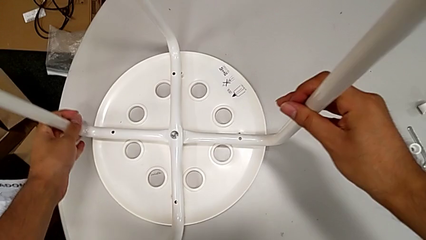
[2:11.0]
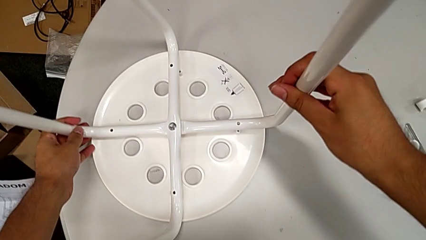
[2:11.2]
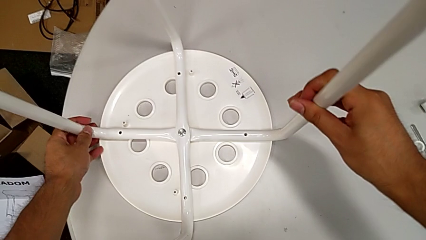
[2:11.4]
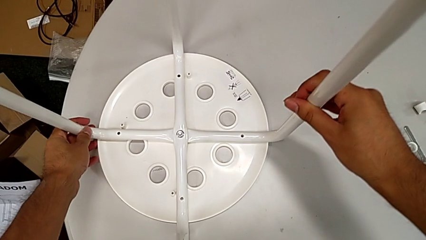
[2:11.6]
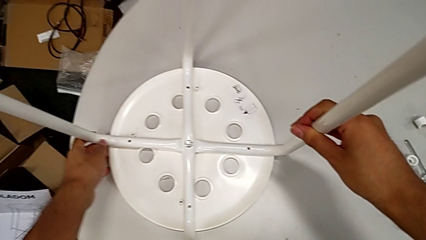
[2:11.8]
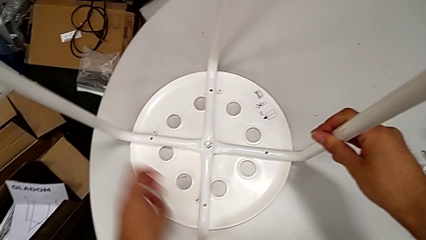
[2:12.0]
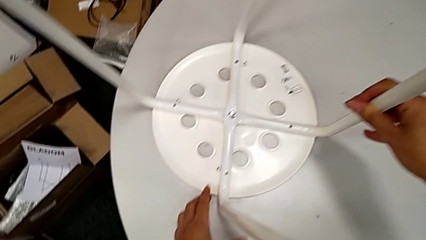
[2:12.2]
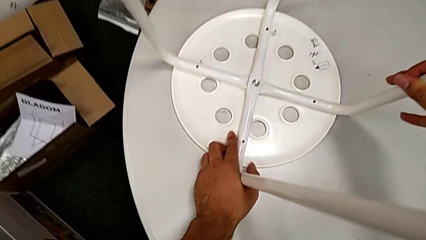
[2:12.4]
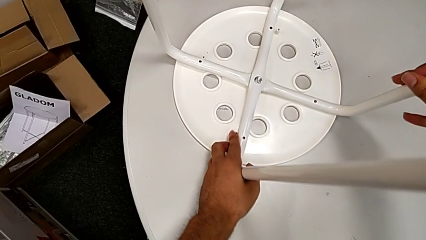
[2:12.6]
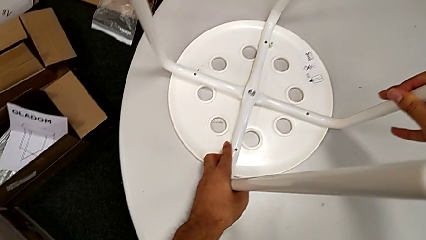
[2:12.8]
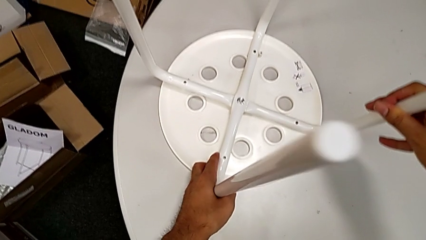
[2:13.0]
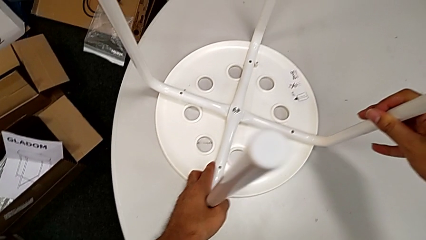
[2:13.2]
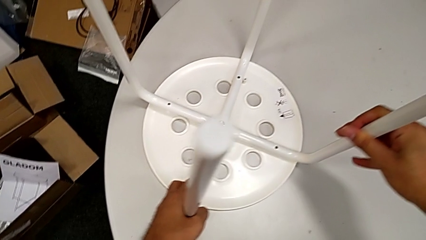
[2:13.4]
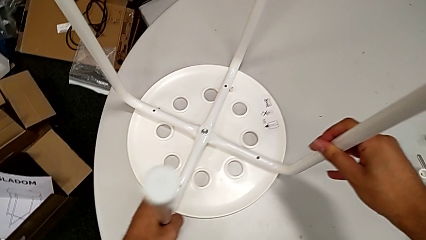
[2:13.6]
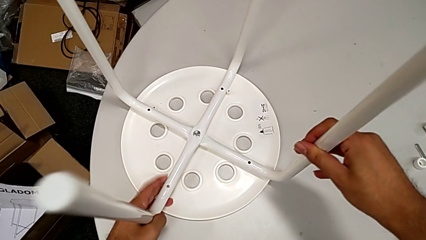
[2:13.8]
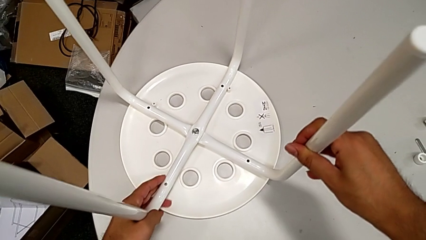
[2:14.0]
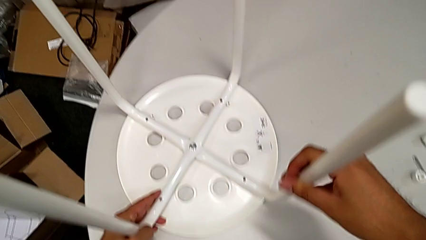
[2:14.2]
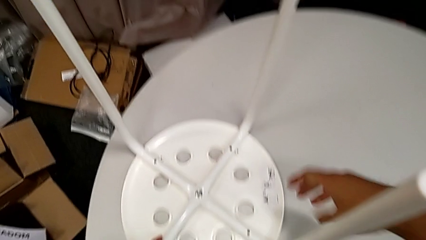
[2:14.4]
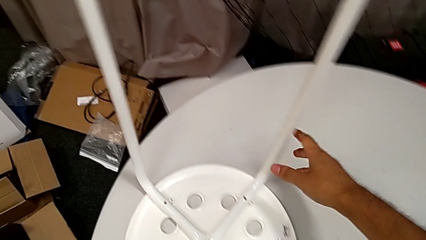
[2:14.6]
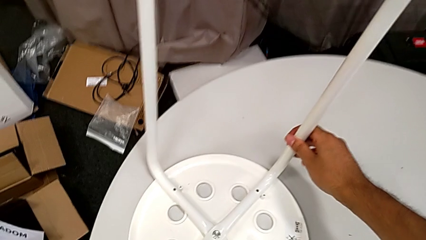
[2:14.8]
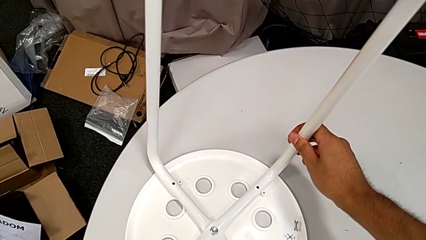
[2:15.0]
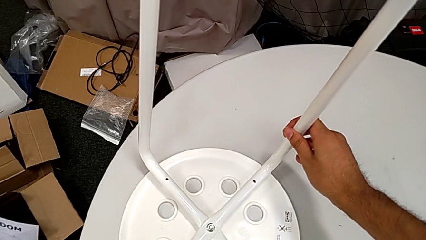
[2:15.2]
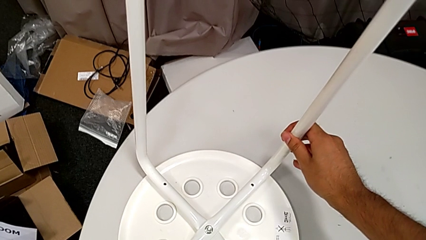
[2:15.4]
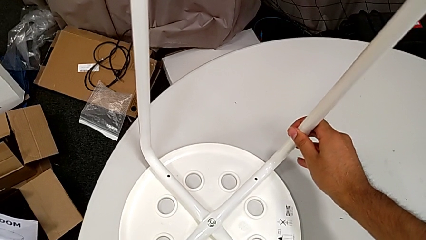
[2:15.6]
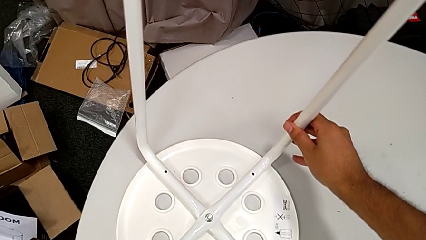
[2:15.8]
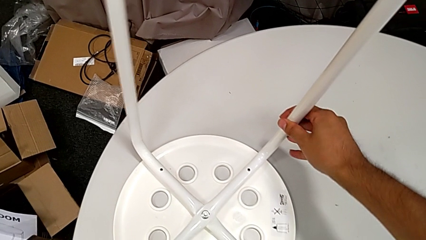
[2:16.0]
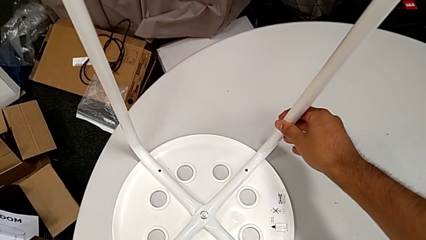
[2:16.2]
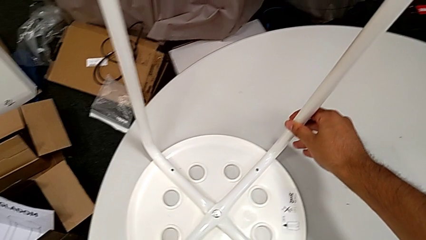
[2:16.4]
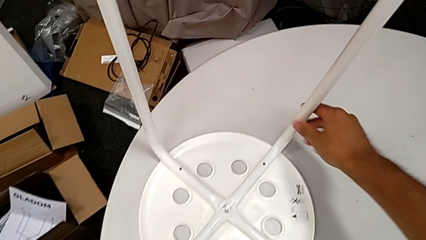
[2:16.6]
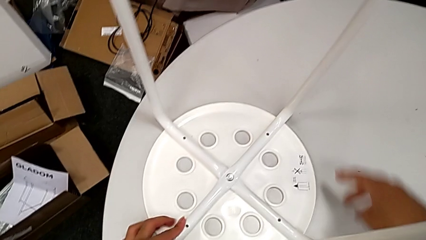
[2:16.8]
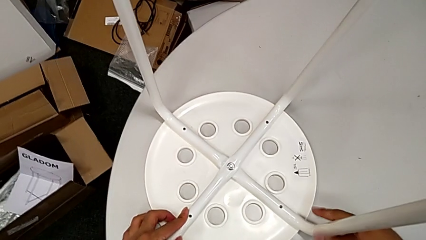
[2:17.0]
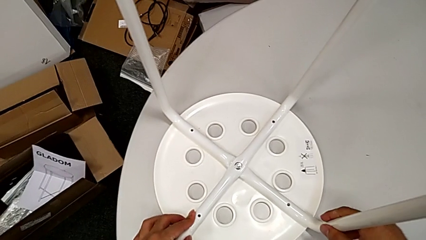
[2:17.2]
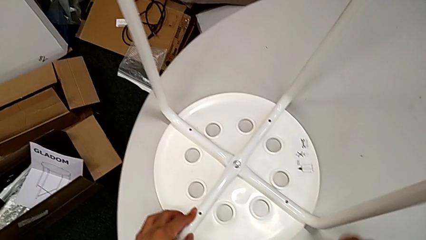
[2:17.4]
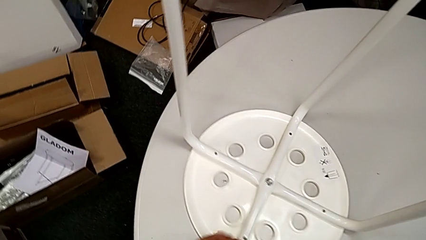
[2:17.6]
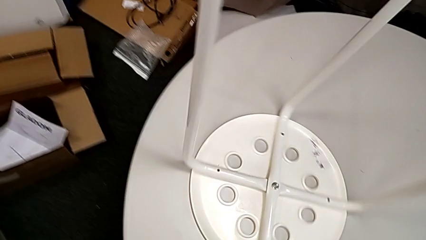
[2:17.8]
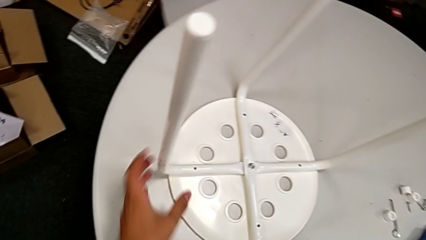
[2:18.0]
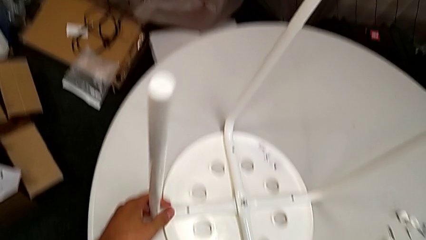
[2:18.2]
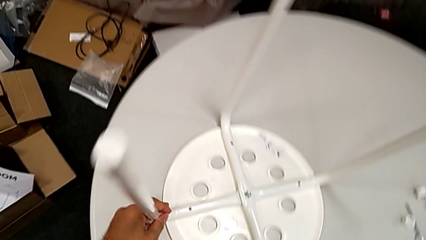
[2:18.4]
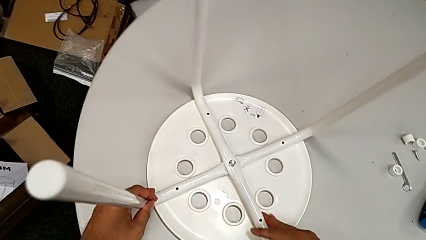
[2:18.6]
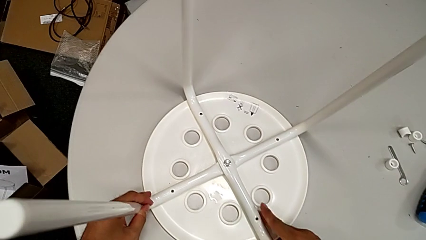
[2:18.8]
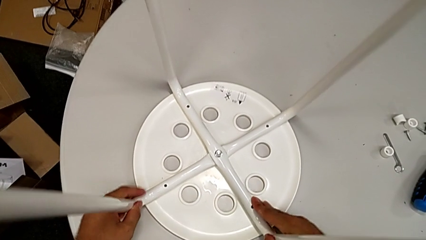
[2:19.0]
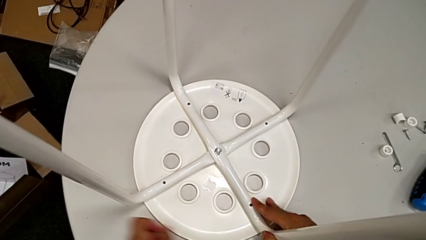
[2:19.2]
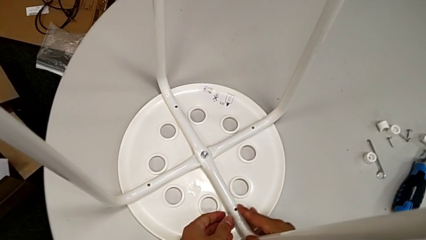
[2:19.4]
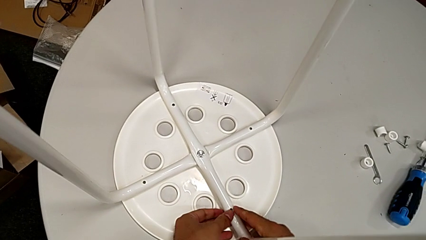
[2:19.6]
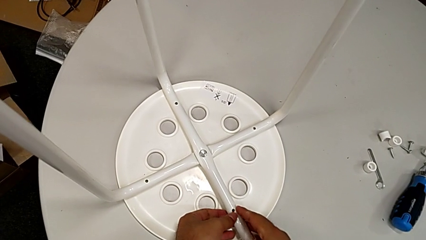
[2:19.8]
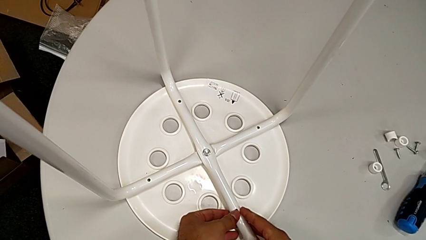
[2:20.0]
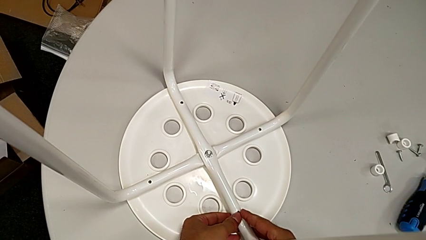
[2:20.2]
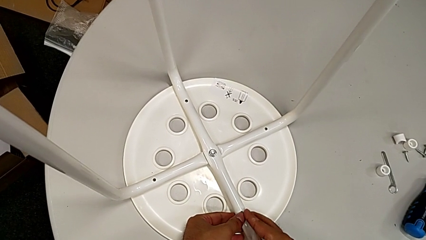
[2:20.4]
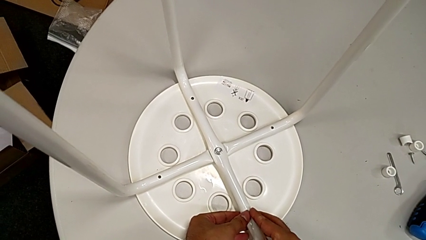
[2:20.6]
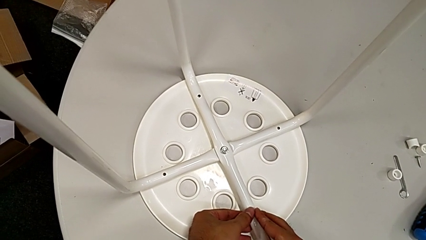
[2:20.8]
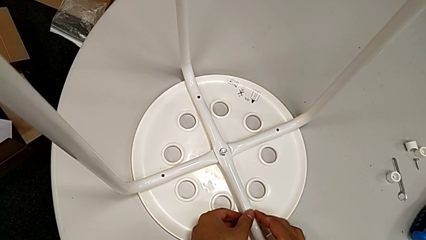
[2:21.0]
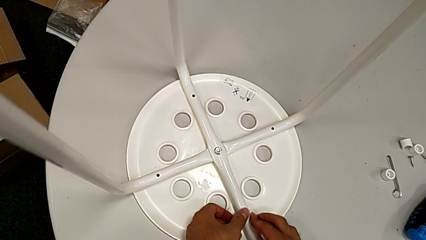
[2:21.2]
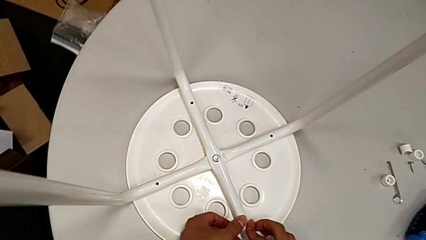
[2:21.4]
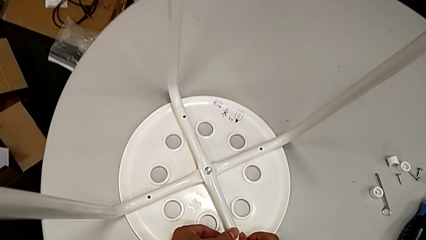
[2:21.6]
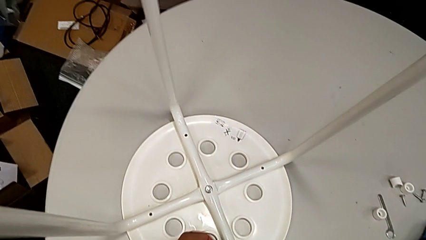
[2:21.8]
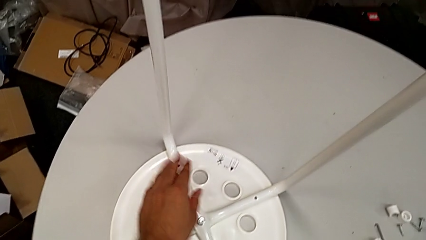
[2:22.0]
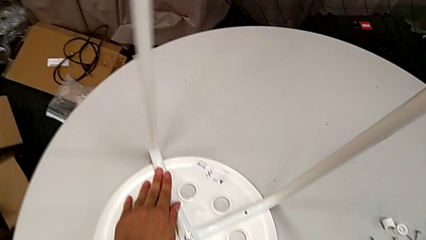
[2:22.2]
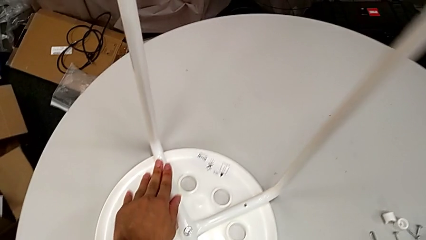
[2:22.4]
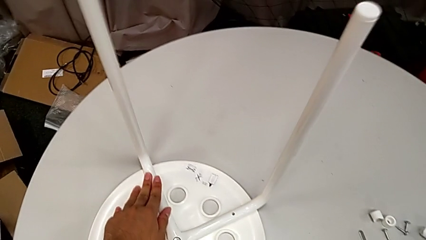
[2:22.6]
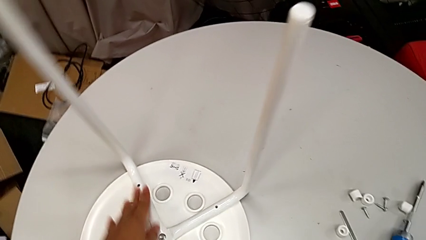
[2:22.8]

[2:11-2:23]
The camera wearer is assembling the legs with the seat. They align the seat, rotate the stool and inspect the seat.

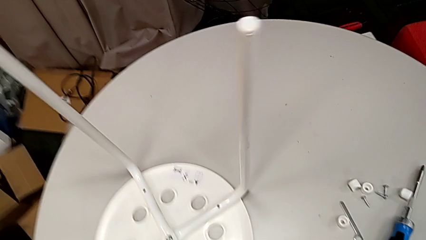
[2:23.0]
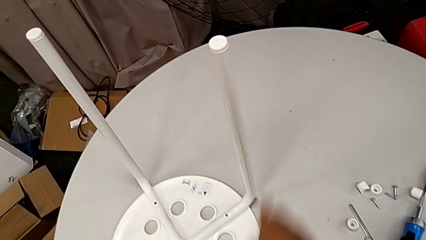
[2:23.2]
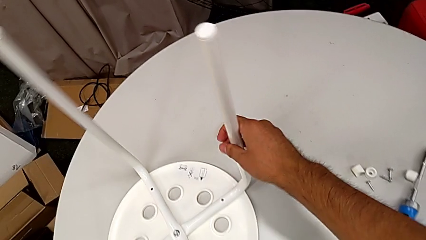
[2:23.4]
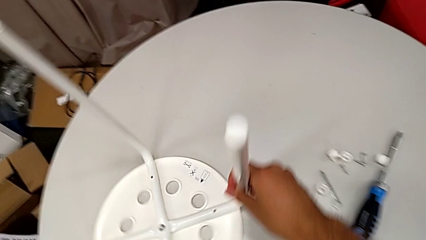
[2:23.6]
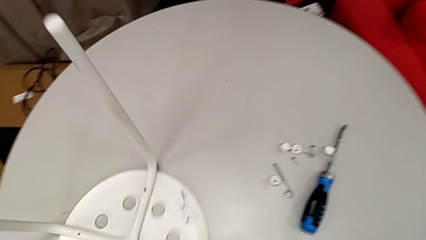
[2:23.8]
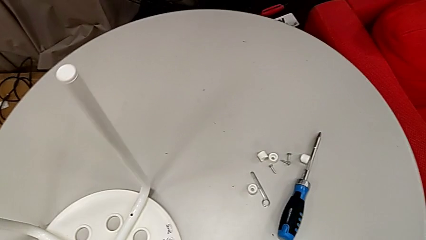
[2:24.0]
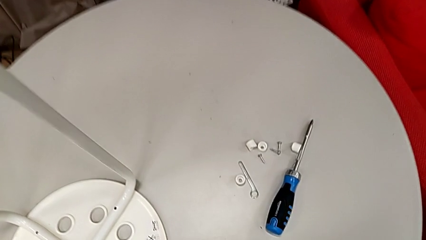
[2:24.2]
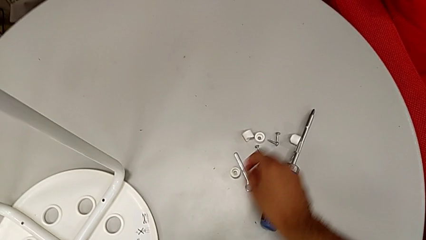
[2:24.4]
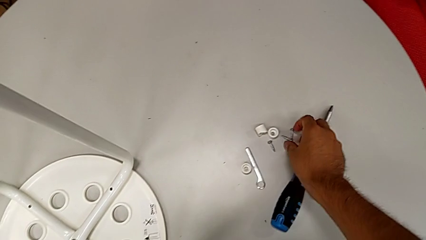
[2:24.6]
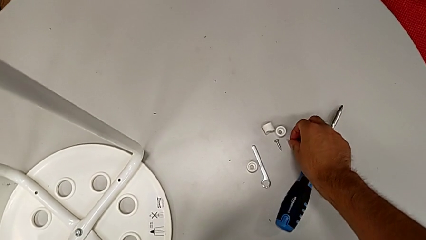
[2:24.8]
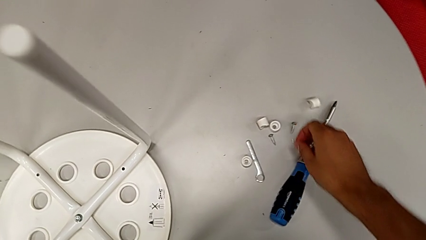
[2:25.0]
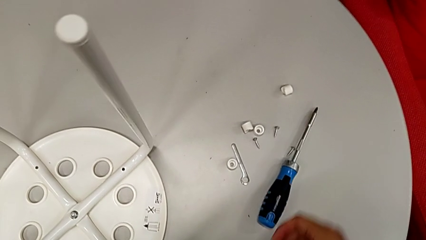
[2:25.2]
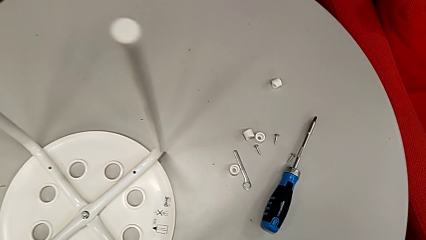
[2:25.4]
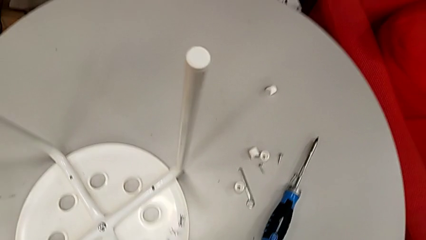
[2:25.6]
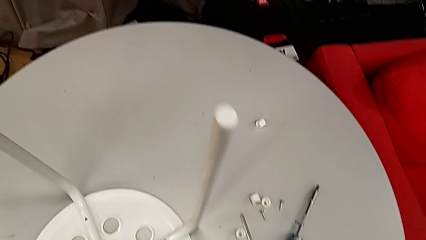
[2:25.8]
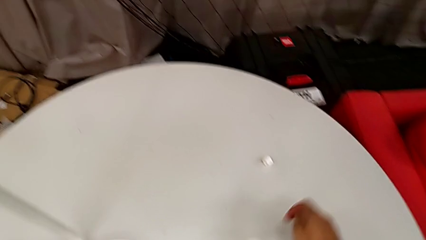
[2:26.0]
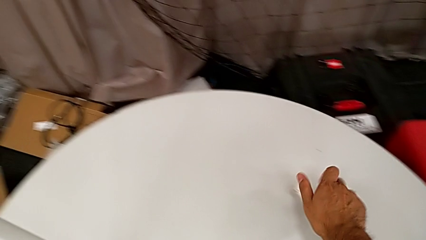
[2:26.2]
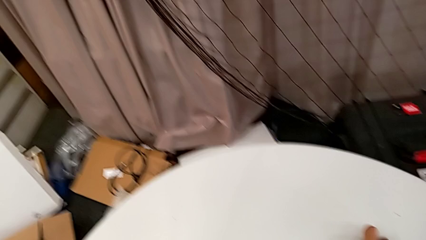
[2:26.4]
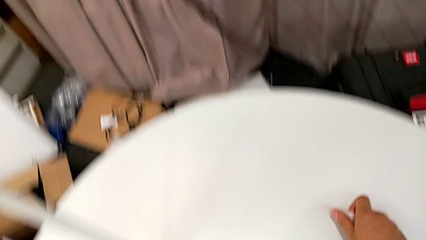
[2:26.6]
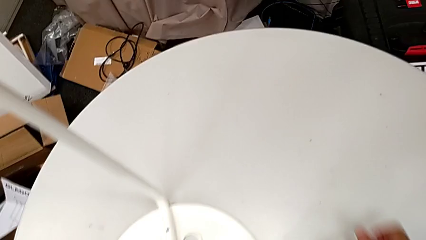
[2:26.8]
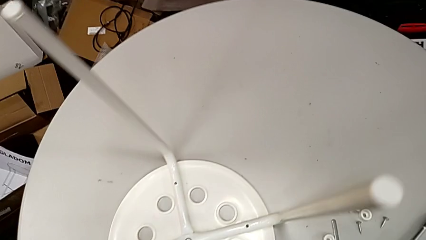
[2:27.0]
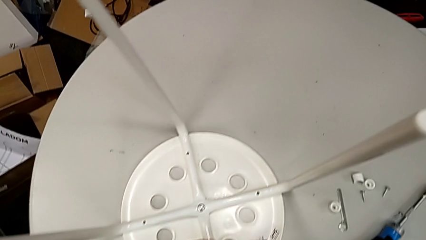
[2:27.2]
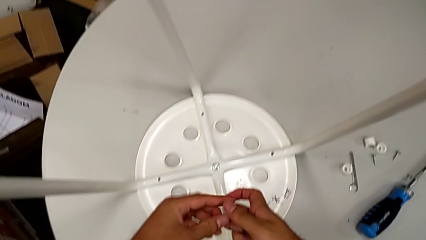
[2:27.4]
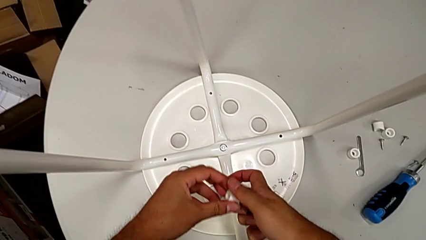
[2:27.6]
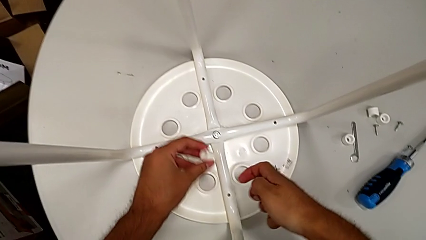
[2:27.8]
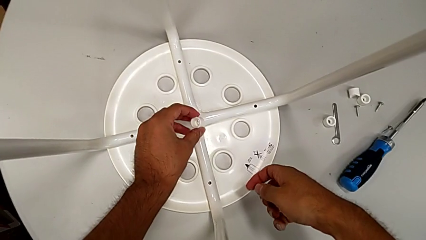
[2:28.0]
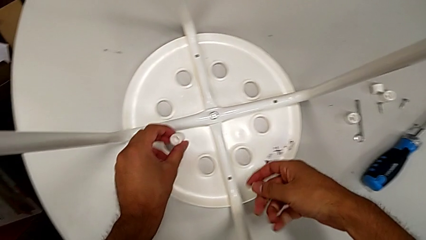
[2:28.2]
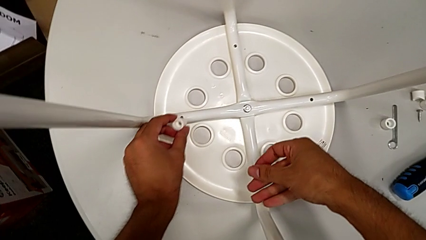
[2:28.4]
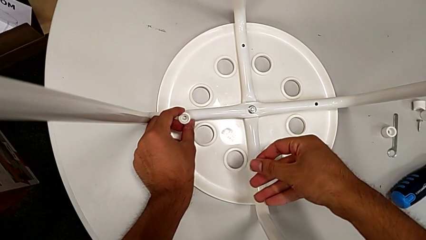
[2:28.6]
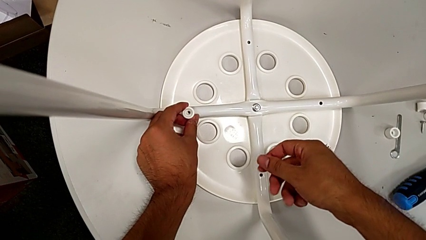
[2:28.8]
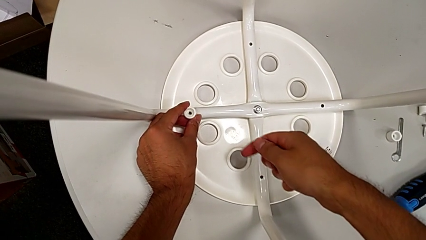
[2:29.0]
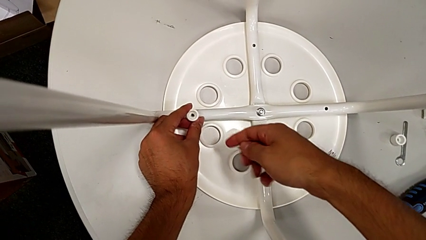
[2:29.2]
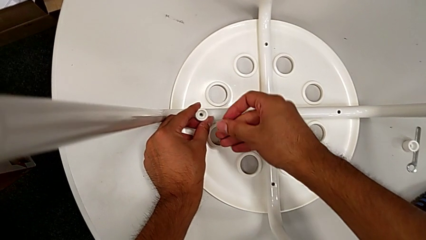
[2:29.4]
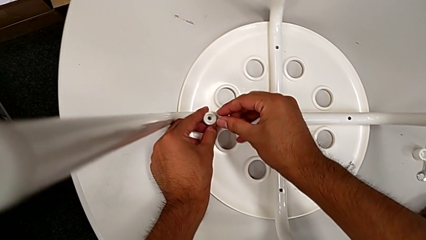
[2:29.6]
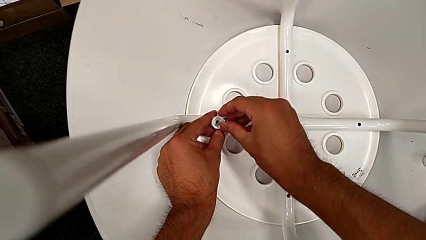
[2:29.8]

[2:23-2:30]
The camera wearer is screwing the screws and finishing assembling. They rotate the stool, grab the screw and the washer, grab the washer, place it and approach it.
